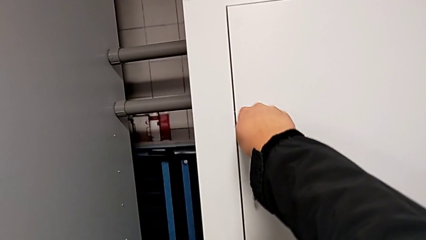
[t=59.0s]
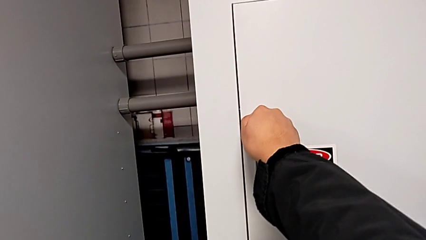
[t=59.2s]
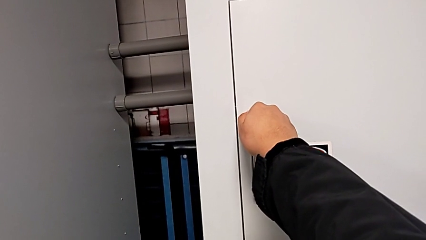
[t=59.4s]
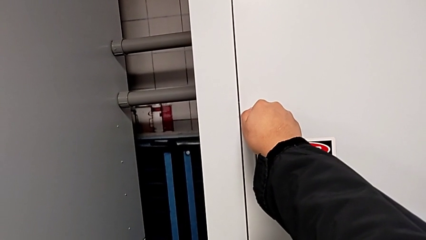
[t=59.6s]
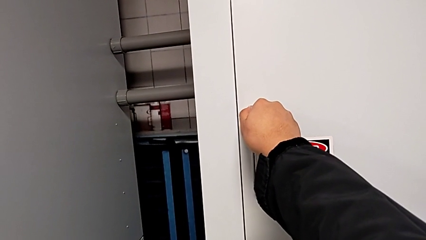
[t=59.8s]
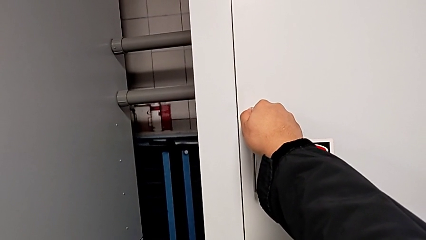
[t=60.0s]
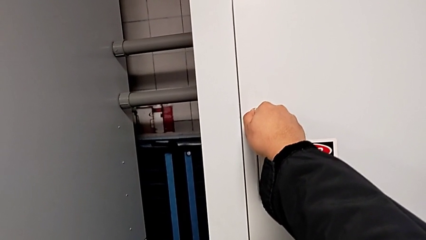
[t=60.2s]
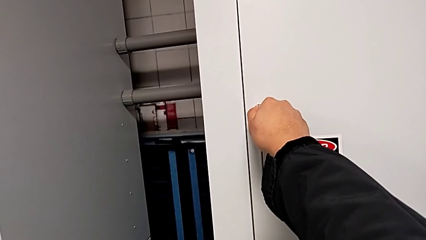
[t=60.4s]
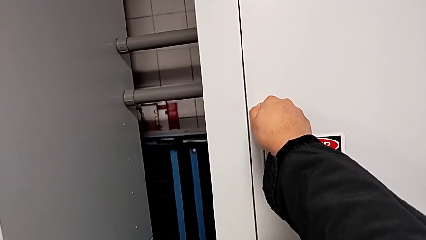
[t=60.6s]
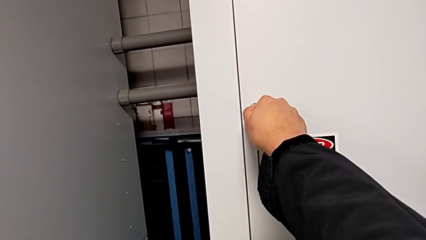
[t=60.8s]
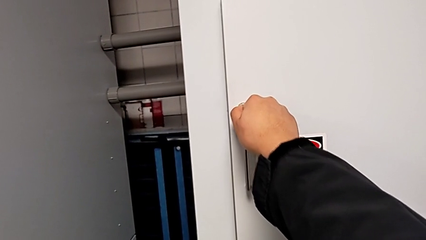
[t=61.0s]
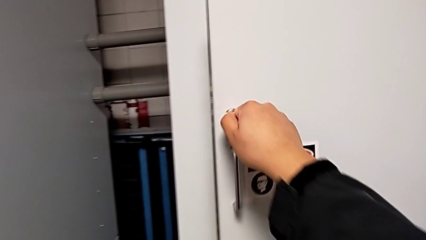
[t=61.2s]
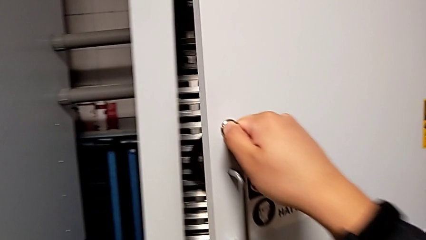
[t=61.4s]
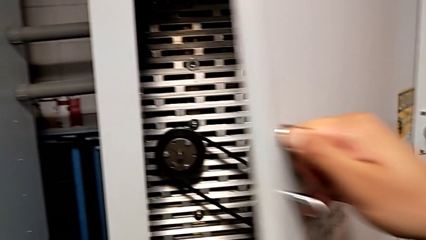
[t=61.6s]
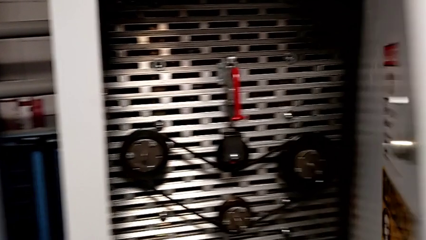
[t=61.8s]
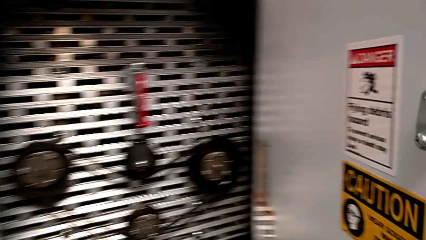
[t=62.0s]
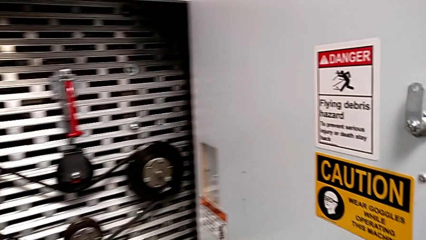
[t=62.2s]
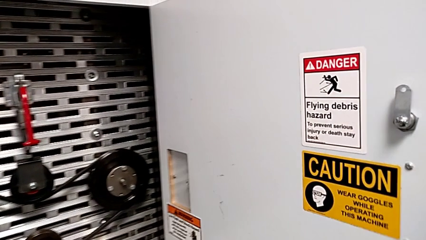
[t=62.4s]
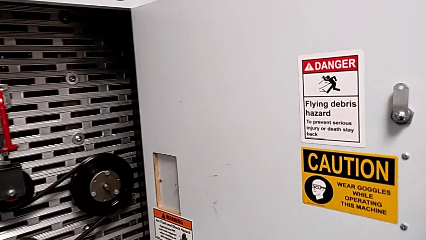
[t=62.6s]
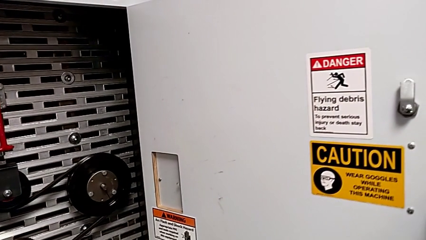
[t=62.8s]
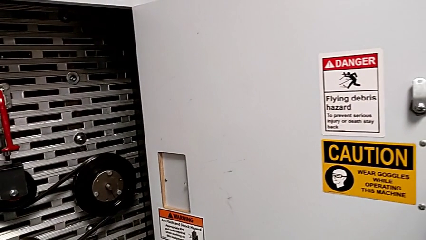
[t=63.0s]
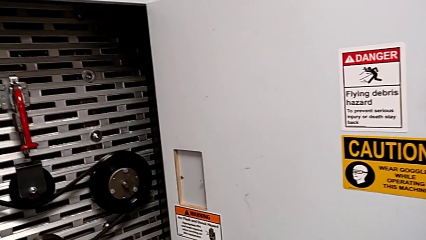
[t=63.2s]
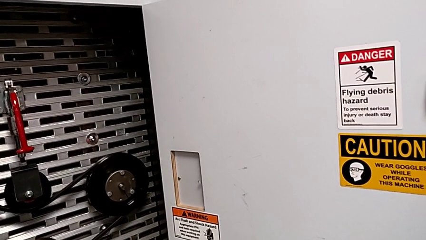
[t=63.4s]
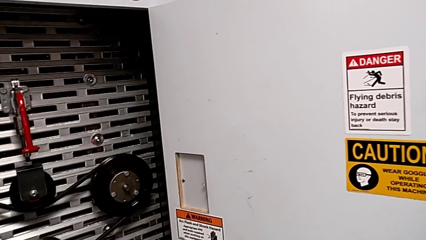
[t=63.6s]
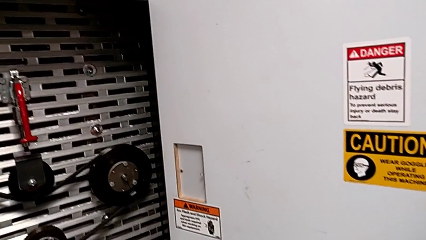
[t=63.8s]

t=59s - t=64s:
The camera wearer opens the door of the front panel. They unlock the front panel door and open it.

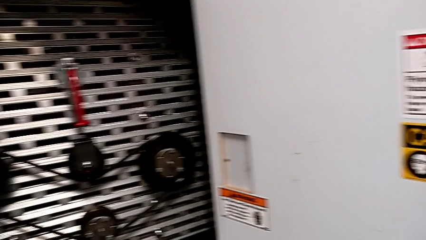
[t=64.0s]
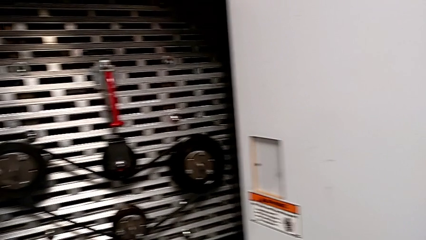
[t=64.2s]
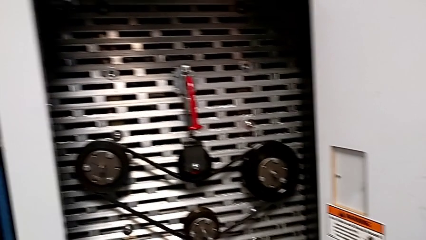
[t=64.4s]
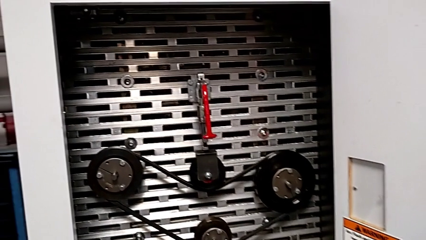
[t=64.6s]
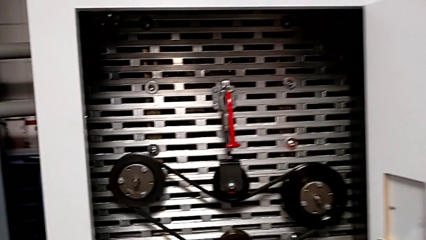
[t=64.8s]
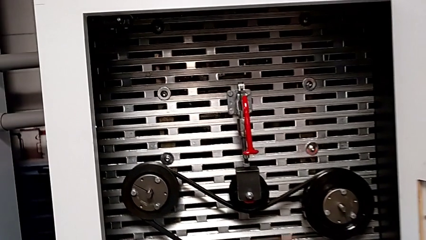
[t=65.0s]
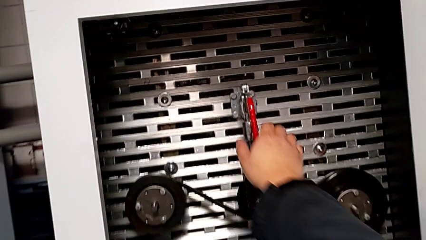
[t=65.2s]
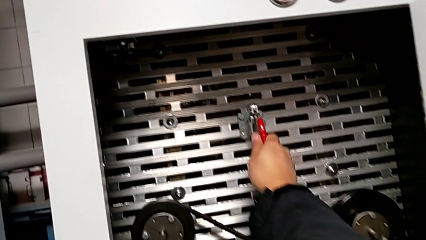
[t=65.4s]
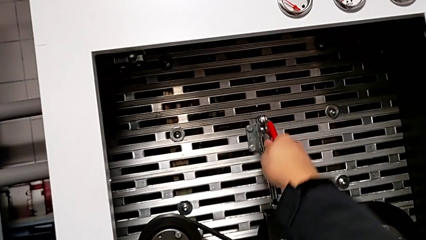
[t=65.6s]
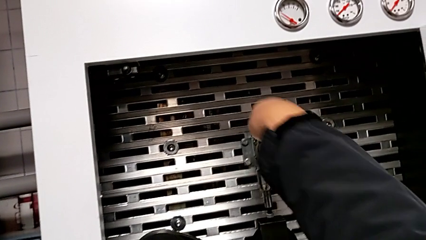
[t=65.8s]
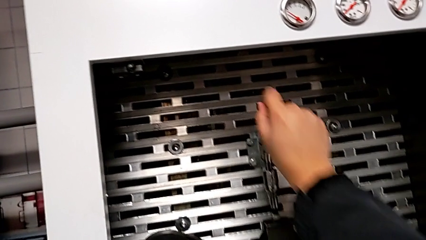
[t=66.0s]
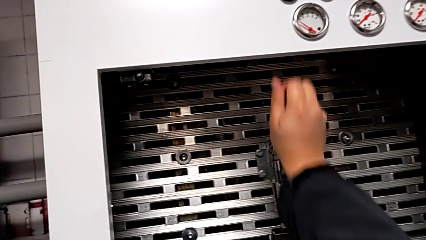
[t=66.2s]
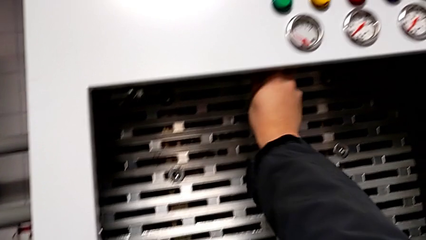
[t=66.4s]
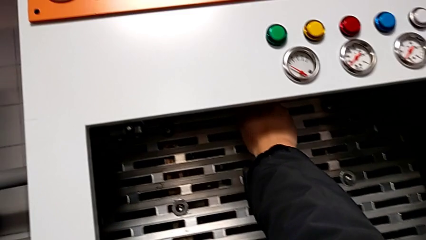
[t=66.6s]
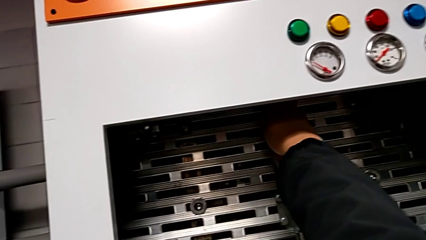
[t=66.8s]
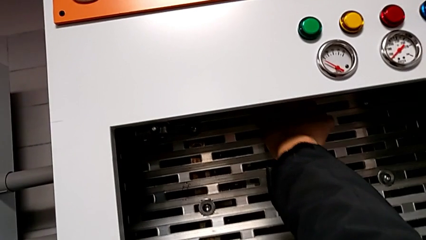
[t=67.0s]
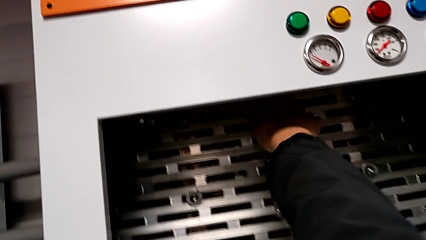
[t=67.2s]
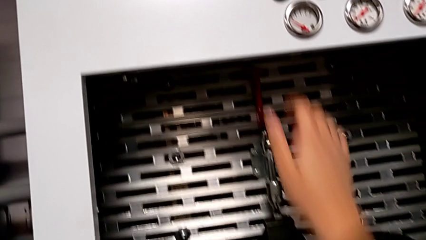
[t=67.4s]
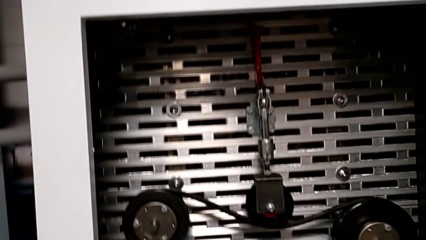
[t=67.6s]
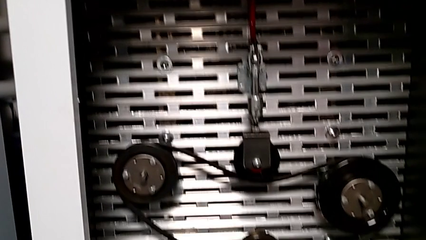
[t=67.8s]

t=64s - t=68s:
The camera wearer pulls up the red lever. They approach the red lever and pull it.

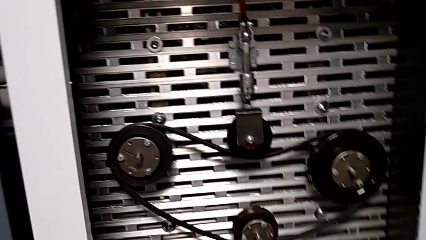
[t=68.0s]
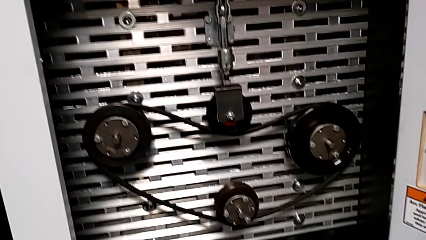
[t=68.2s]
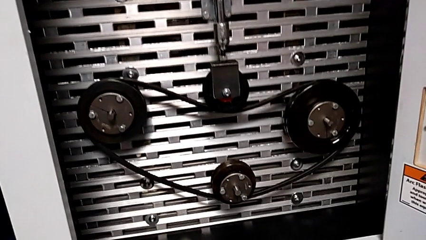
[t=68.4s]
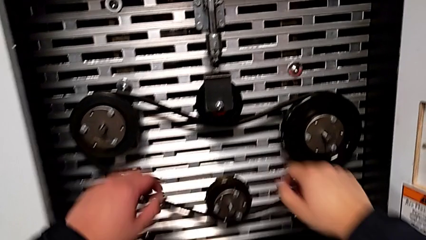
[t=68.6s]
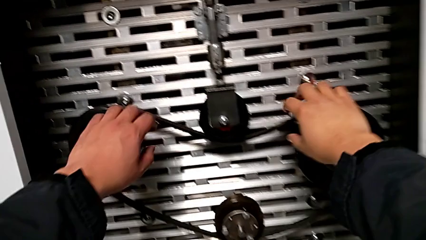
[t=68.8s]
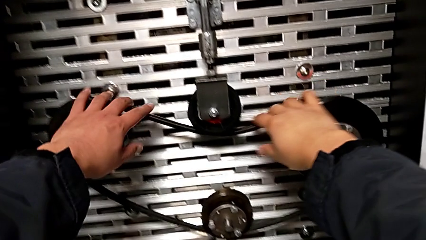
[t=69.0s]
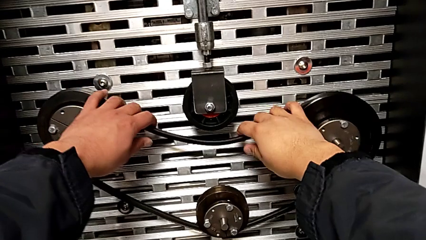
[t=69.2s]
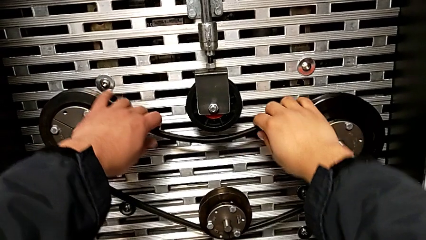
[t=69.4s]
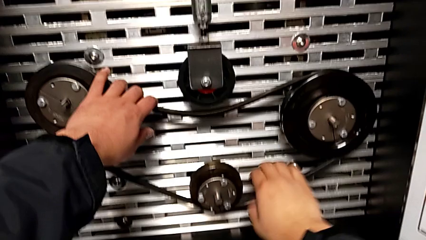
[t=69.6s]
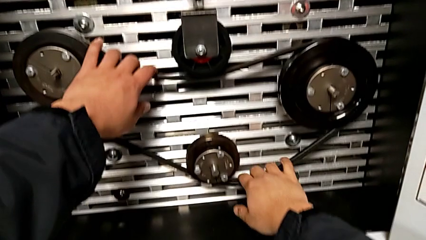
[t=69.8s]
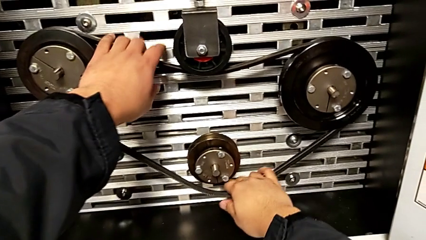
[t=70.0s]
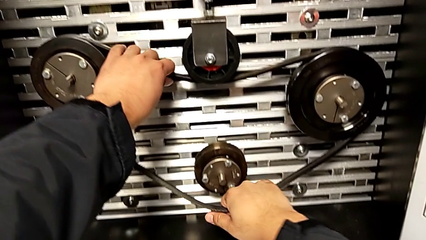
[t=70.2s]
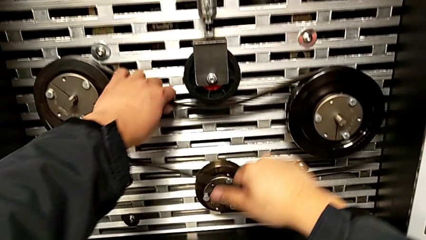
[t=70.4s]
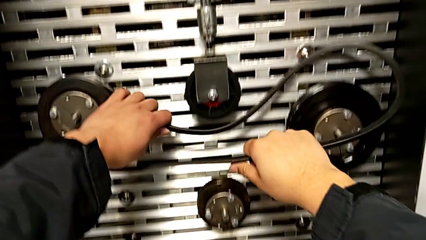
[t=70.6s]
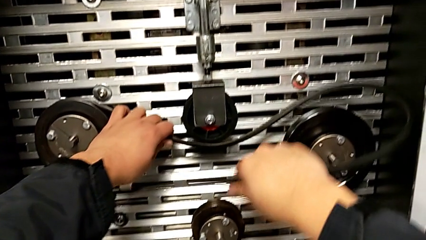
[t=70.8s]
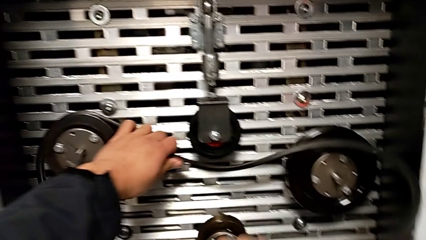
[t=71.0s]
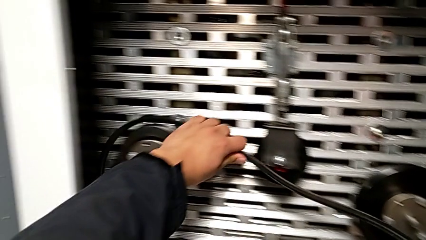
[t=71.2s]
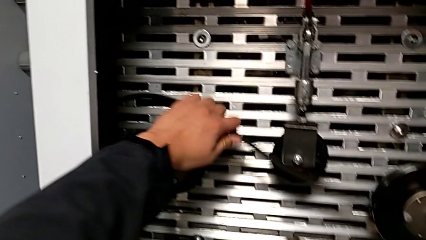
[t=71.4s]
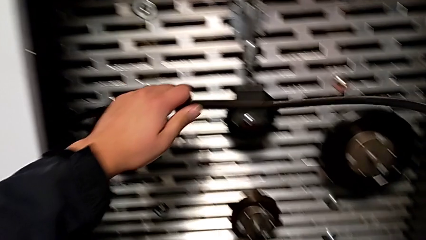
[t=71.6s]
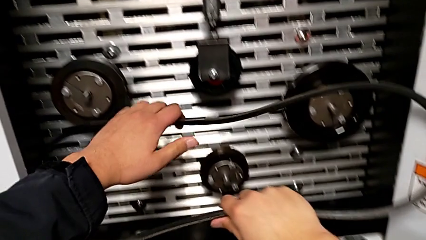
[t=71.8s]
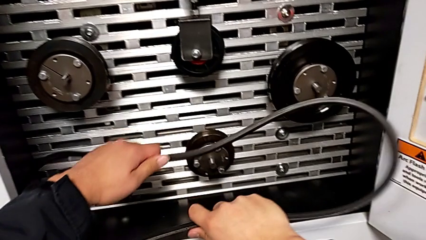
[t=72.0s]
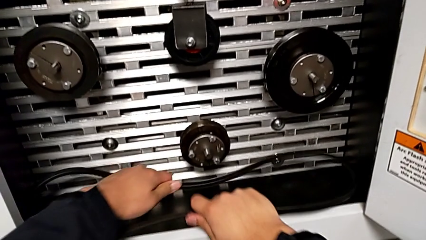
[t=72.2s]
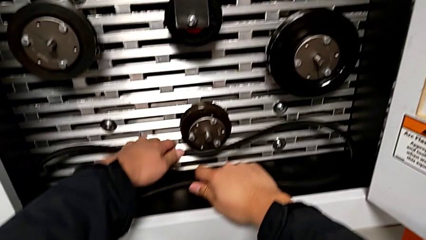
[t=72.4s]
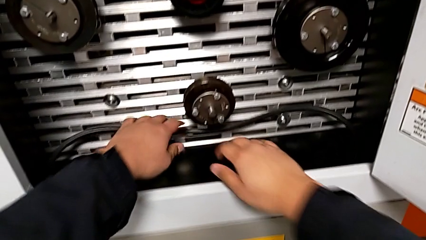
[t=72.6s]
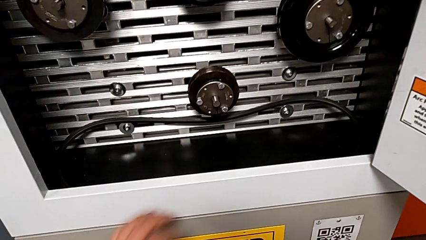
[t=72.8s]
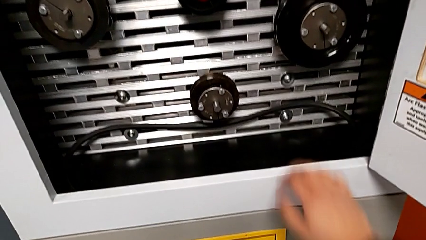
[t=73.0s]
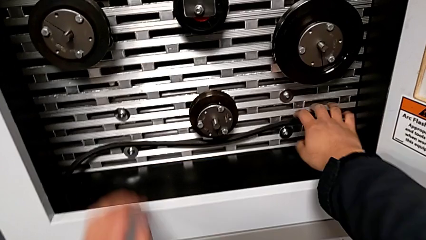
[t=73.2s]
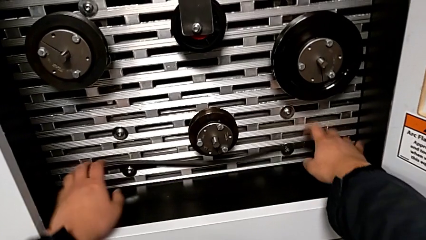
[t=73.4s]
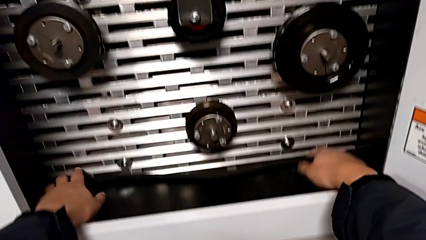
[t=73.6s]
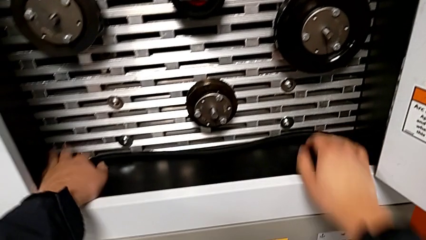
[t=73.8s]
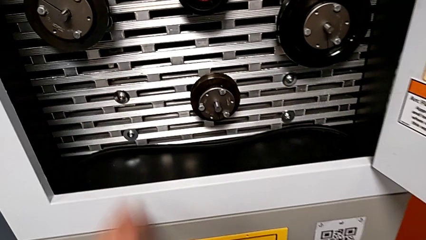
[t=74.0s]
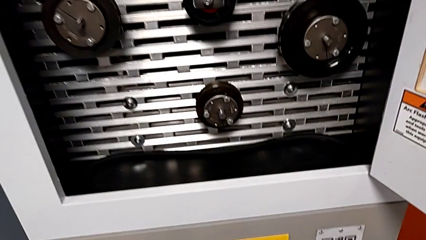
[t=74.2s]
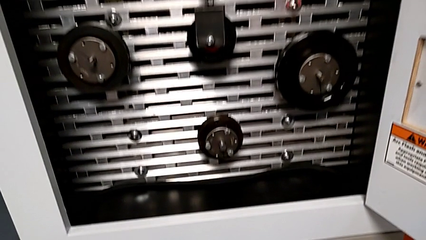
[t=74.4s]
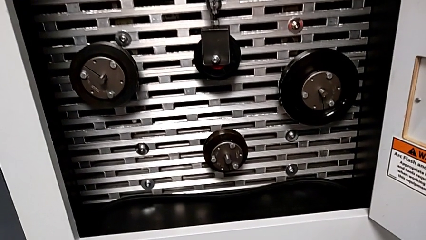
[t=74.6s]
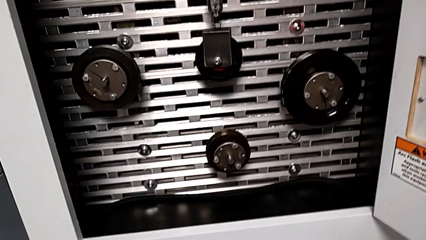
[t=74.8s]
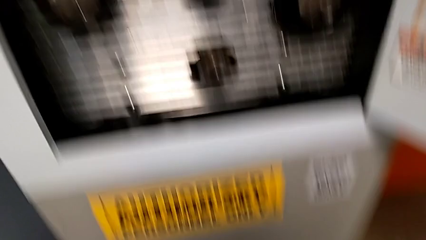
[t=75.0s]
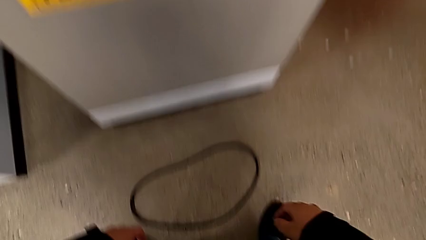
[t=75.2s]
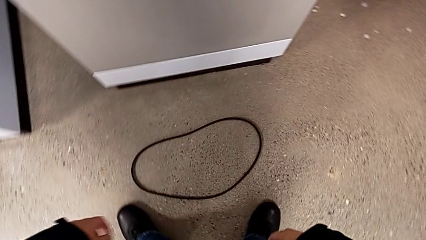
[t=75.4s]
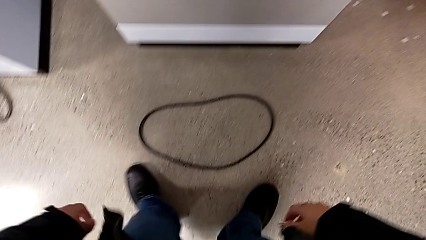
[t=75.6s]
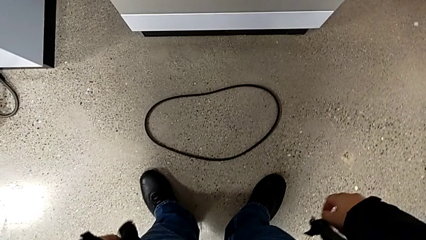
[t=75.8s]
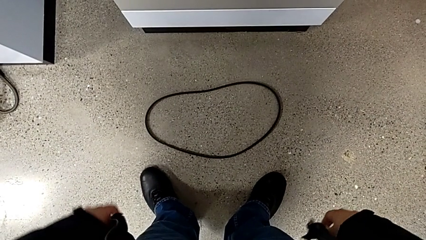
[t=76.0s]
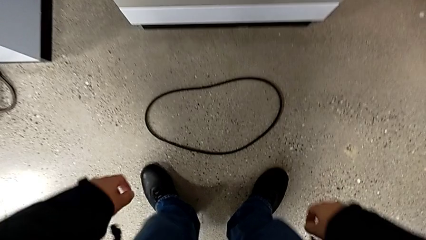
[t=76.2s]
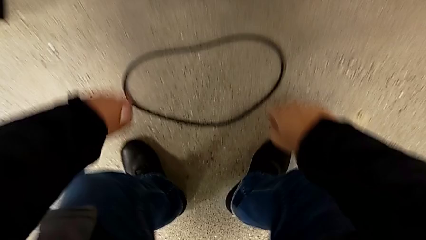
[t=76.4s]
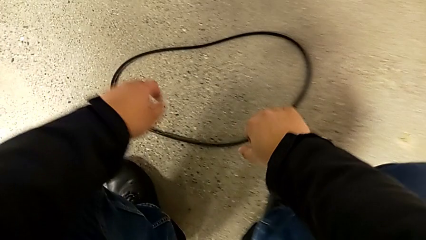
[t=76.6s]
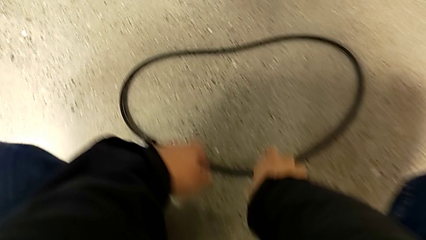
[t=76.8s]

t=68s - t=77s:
The camera wearer is exchanging a replacement belt. They withdraw the new belt, place it and approach the damaged belt.
